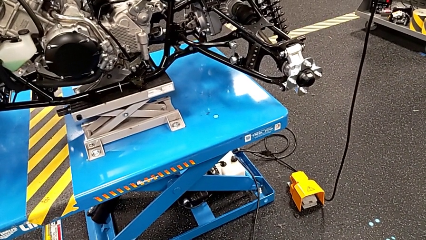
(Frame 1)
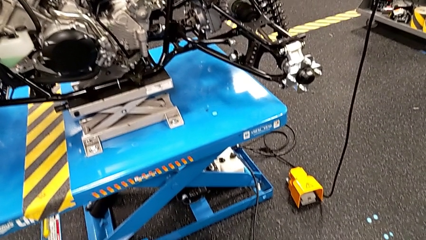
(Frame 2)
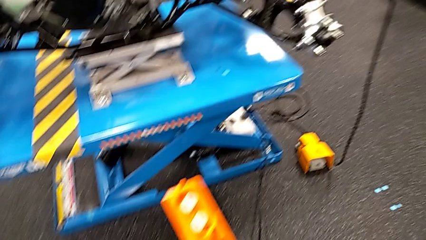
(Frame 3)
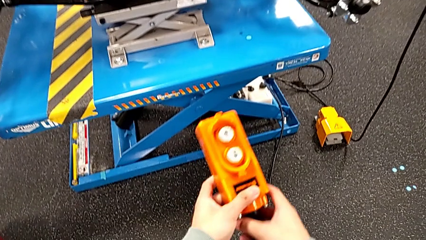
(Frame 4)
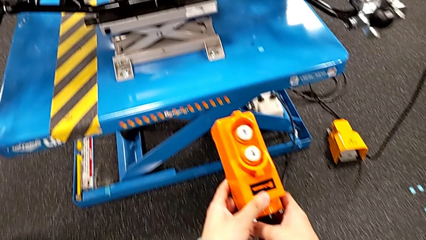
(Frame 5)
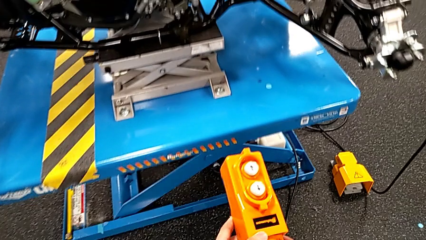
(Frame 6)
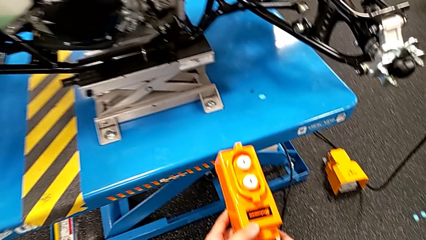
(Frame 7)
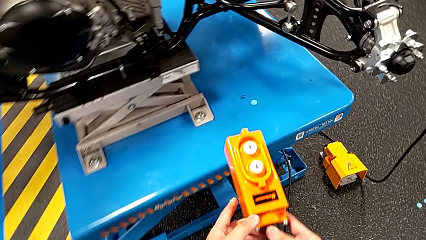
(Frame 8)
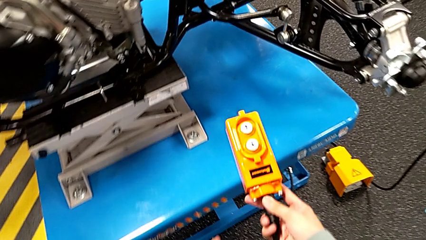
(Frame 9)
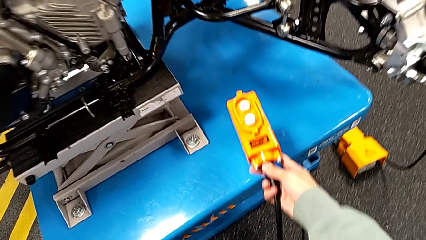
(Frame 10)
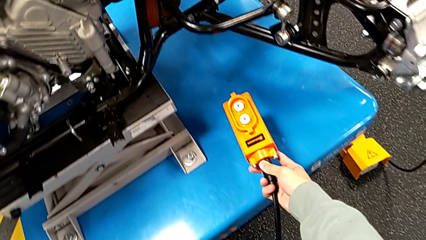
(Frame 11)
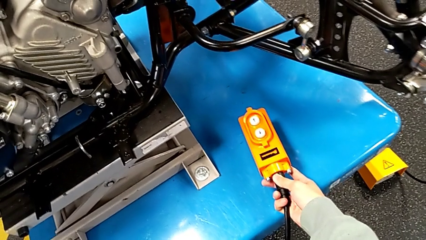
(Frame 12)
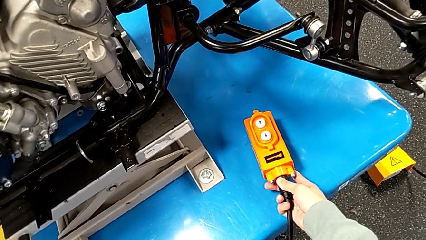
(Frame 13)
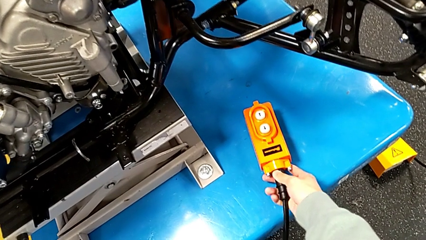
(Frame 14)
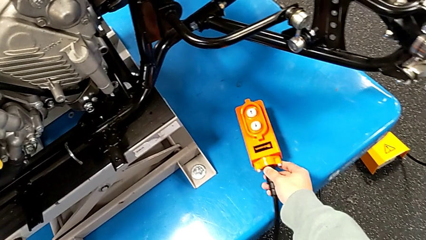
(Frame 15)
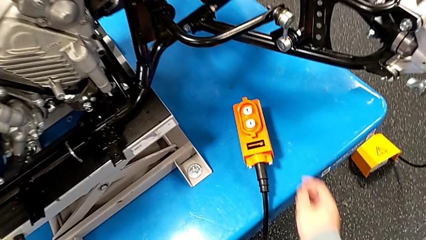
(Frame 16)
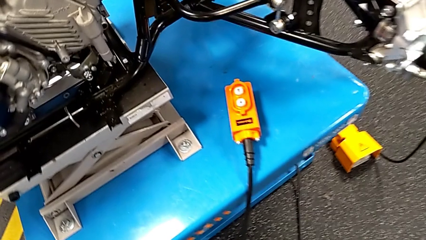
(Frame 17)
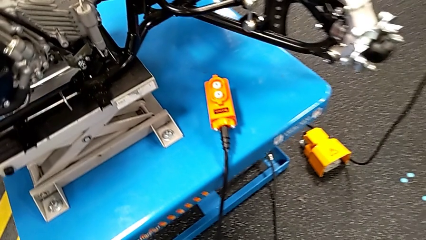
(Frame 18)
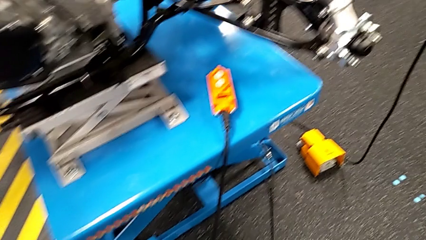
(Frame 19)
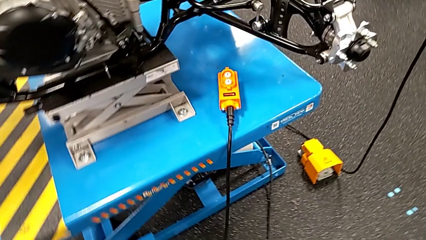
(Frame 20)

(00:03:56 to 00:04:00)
The camera wearer is clicking the remote up and down. They place the remote.

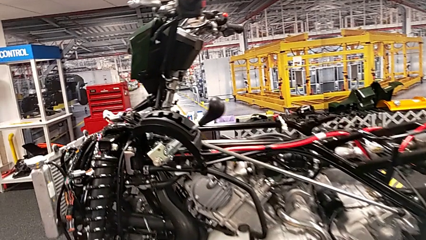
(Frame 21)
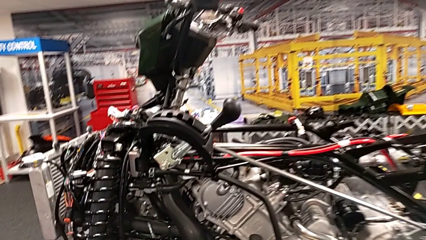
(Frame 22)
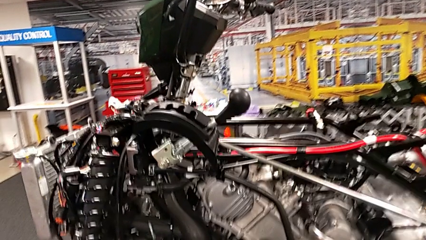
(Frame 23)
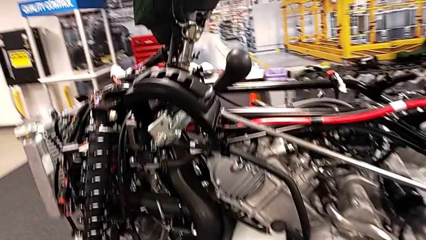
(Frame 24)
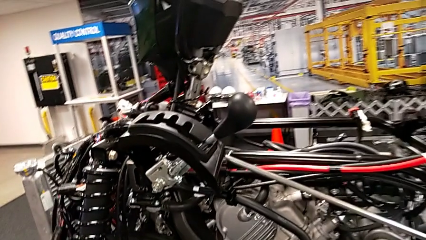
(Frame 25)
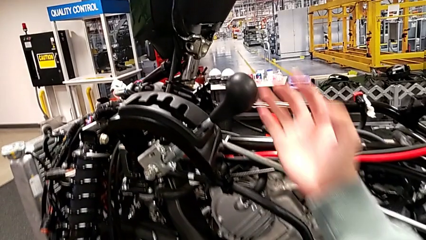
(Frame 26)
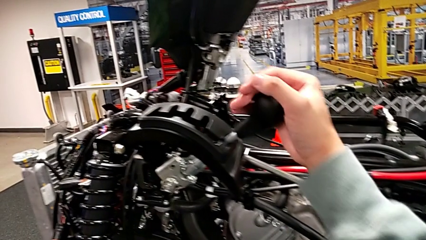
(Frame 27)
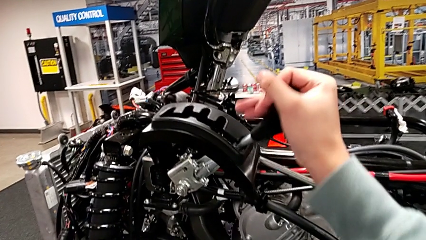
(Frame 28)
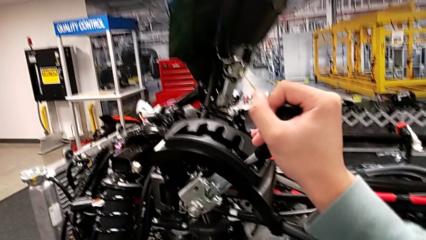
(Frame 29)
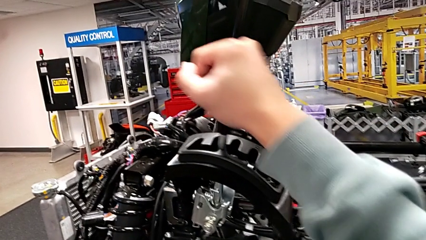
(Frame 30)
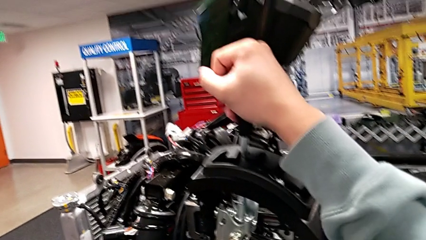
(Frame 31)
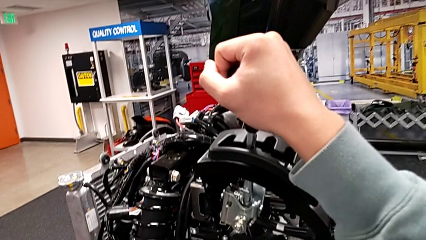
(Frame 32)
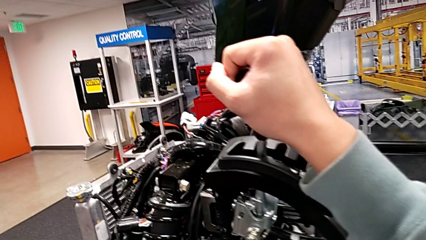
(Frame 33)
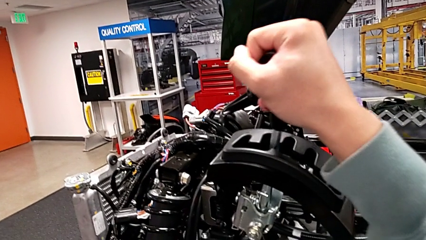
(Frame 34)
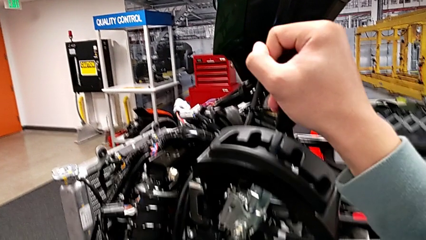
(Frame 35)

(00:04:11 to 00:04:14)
The camera wearer shifts the lever back. They grab the lever and shift it.

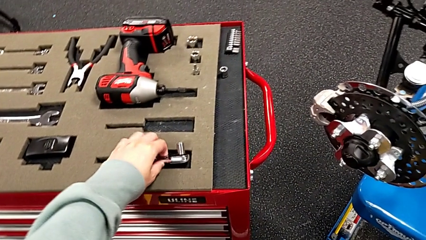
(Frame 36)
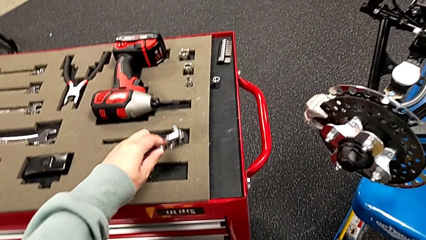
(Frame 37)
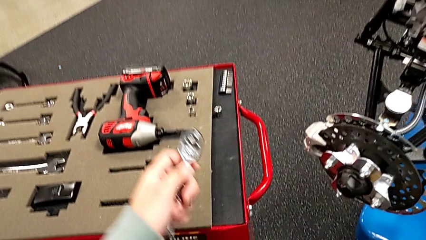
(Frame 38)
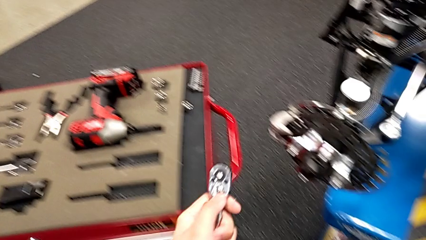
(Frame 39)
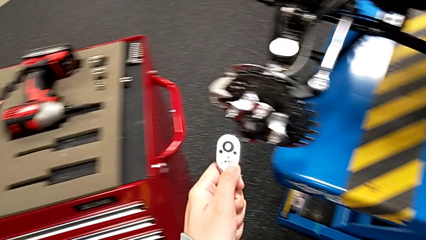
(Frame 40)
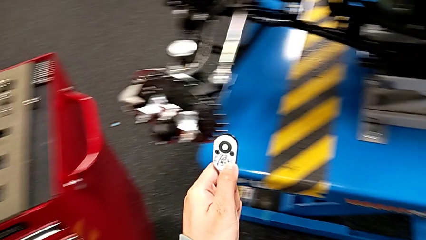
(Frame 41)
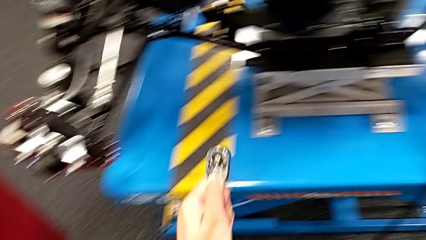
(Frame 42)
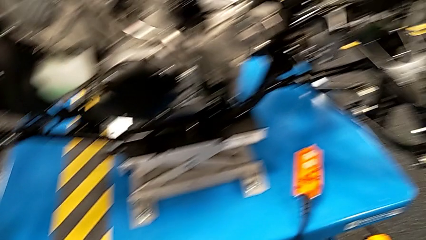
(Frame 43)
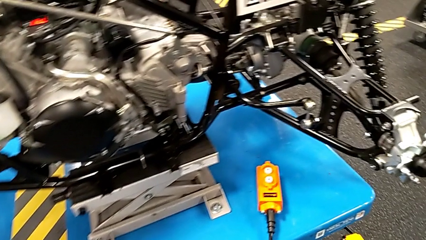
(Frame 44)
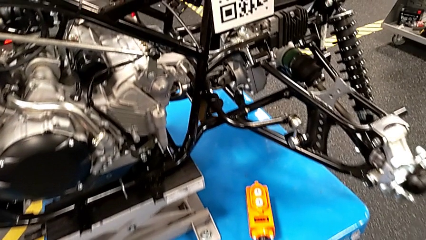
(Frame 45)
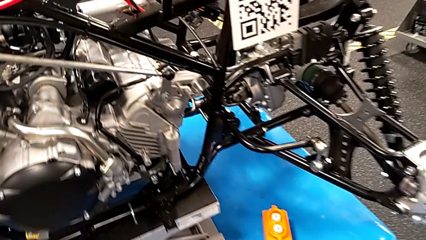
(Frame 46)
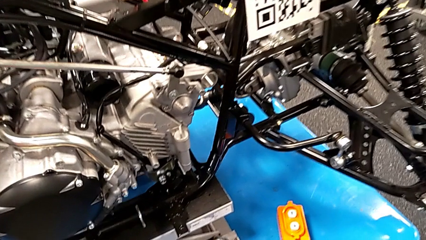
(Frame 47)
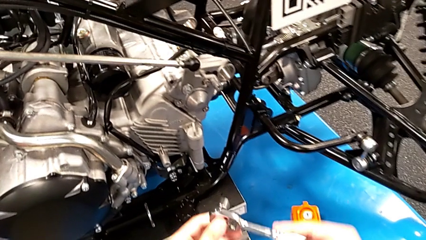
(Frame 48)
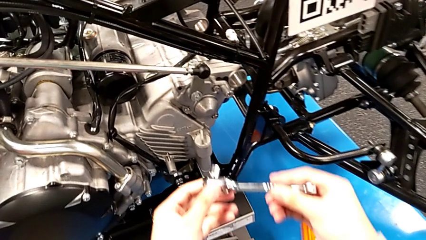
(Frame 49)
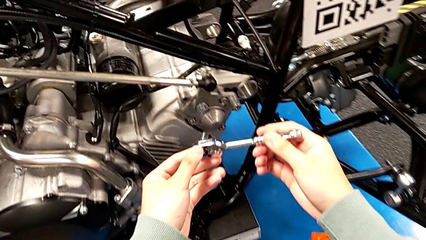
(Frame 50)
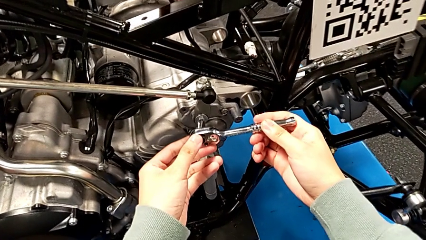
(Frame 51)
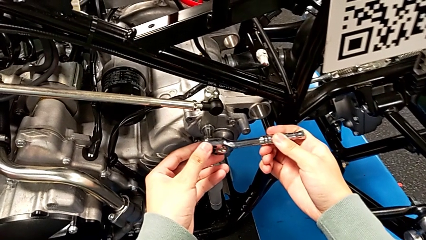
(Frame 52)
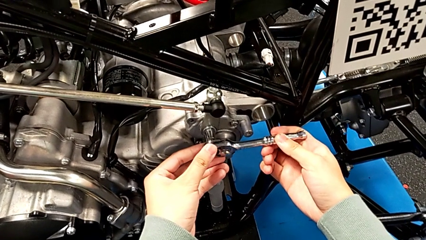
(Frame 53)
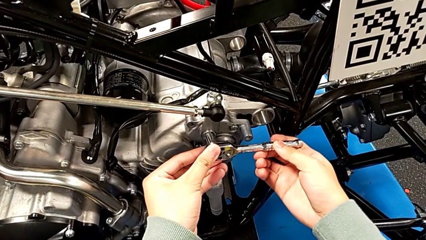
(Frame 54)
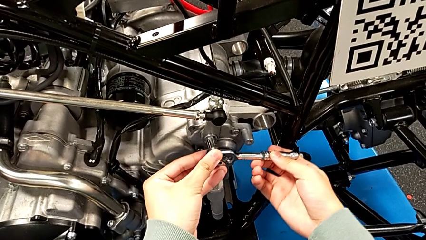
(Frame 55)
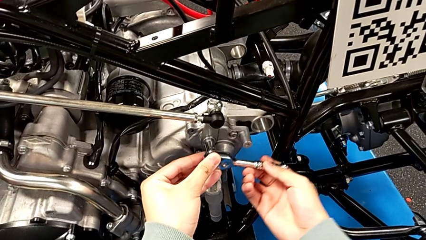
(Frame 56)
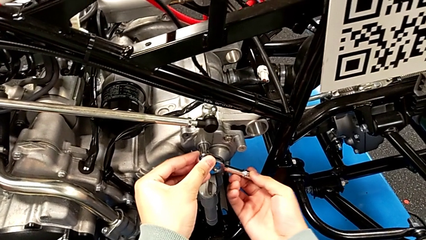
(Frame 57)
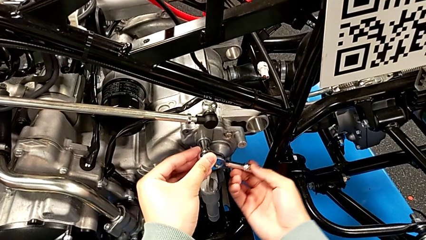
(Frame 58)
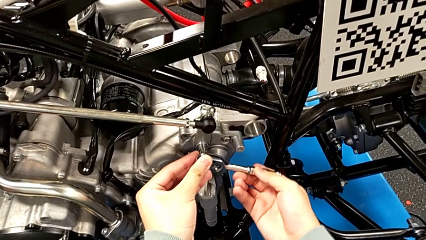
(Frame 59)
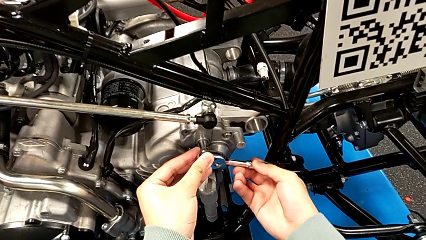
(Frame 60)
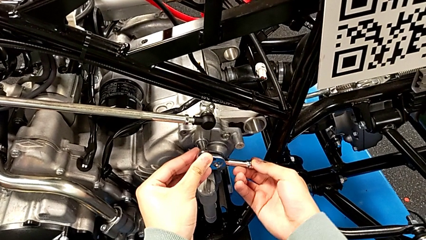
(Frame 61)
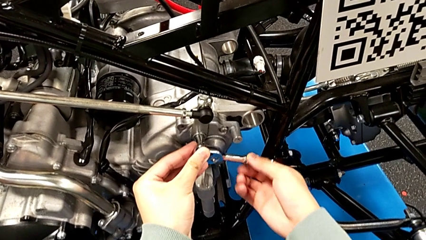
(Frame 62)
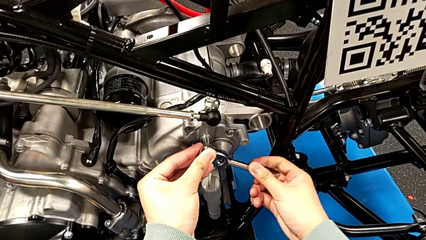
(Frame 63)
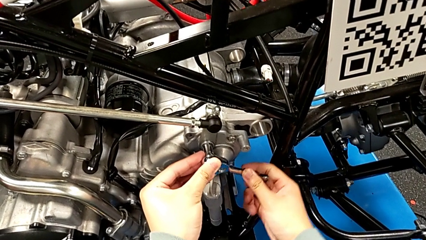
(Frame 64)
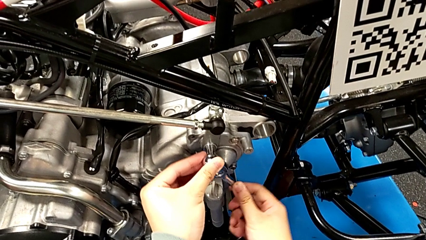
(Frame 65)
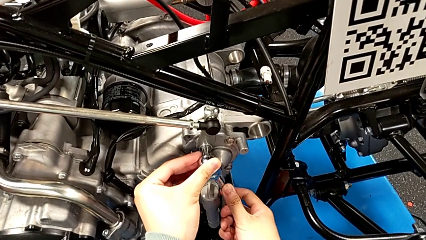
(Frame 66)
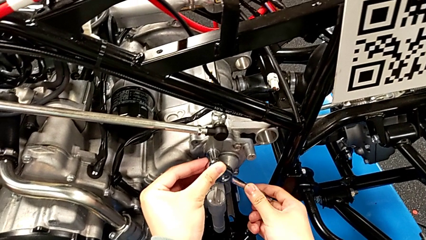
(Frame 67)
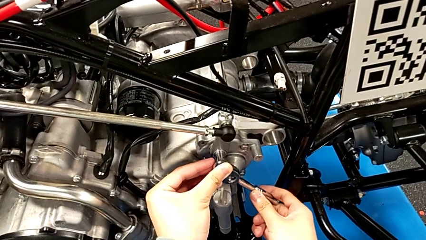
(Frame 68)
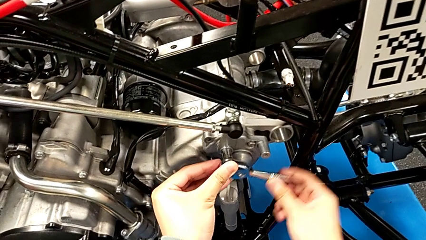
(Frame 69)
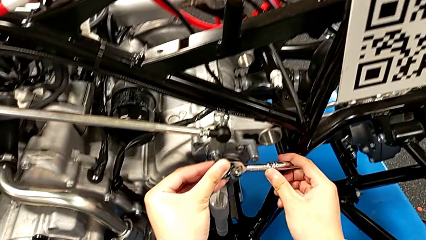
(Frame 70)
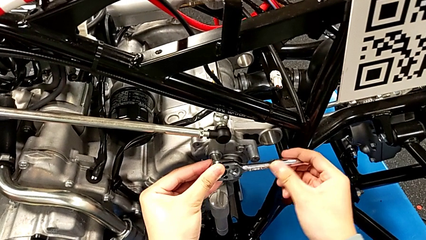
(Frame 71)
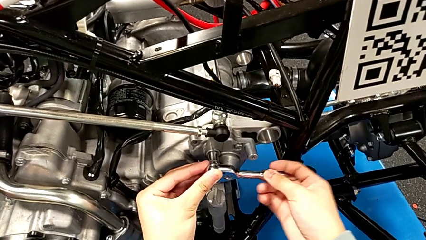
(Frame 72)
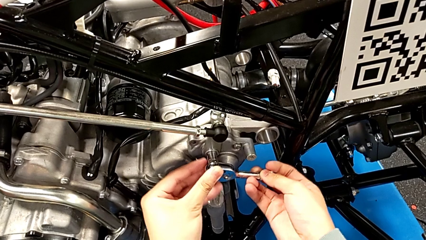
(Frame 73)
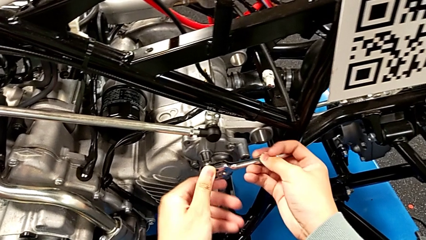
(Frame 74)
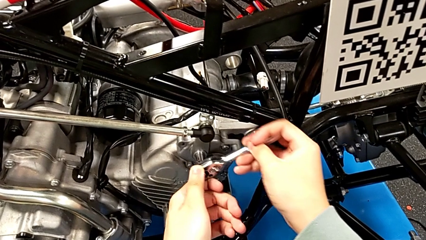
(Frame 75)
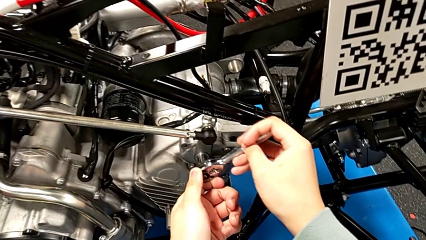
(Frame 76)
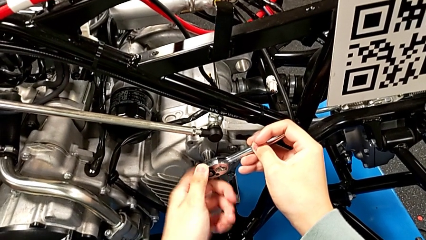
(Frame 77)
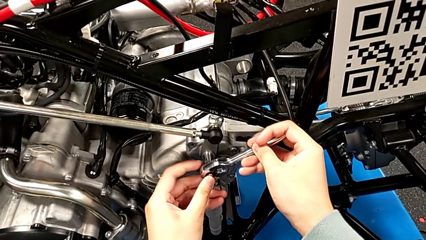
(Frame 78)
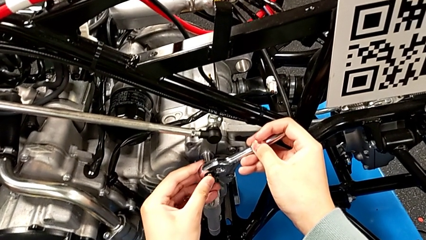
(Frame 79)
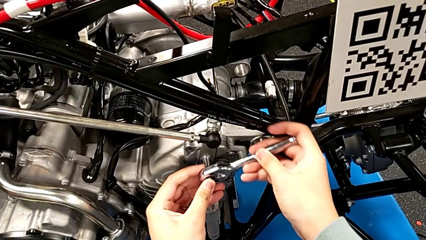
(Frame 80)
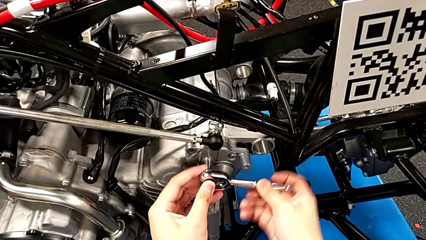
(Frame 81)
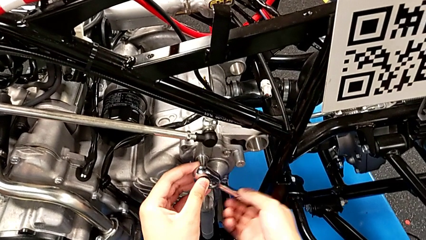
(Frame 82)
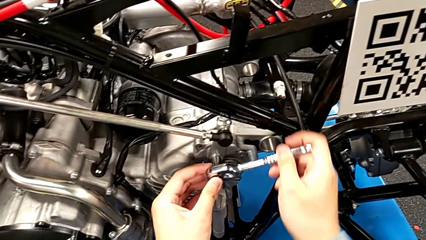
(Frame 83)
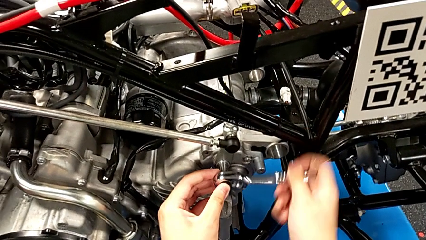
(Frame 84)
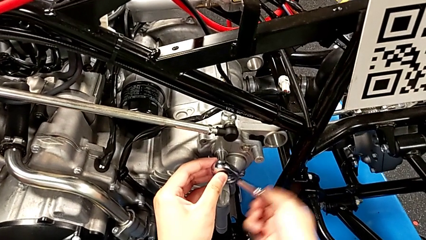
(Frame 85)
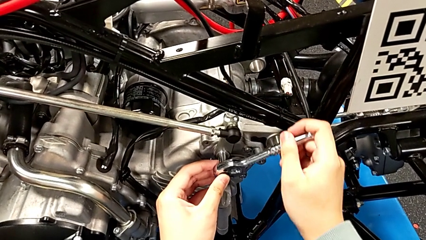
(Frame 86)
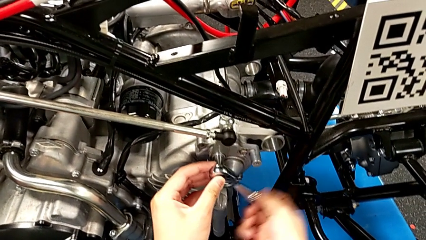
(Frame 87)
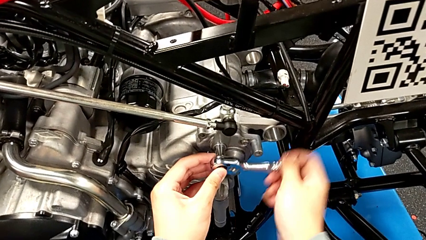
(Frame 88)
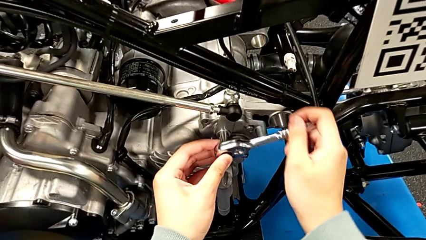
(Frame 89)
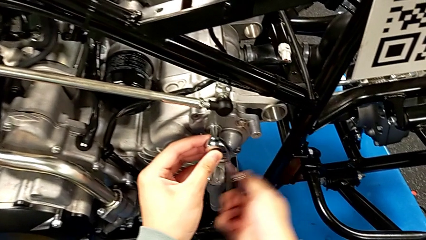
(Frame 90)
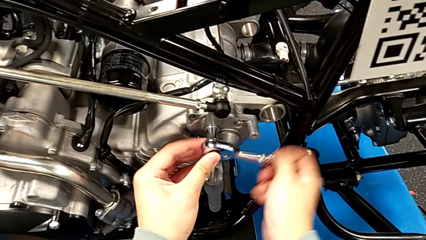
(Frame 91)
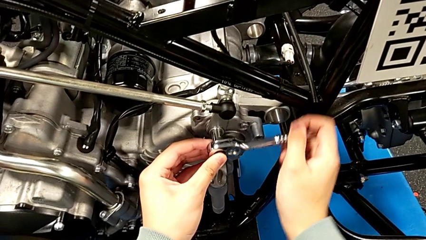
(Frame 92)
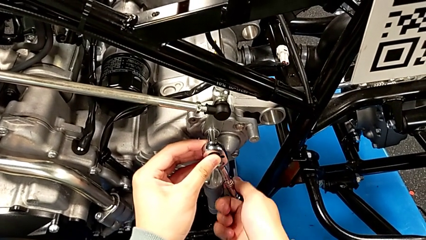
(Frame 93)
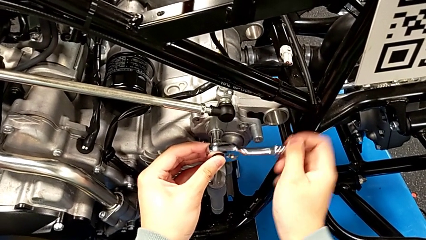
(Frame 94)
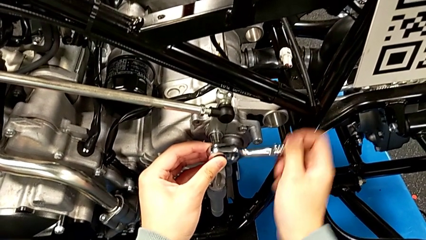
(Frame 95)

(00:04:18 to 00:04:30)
The camera wearer is unscrewing the bolt. They grab the ratchet, hold it, insert it and begin to unscrew the bolt.
